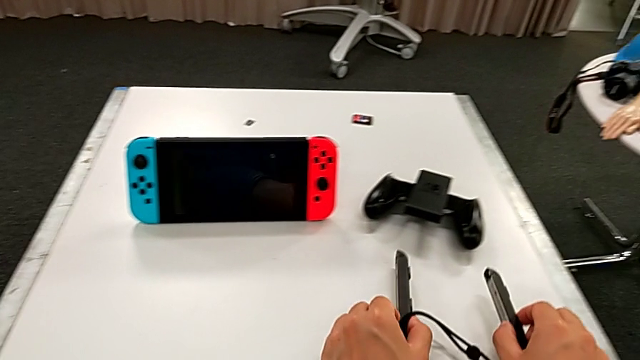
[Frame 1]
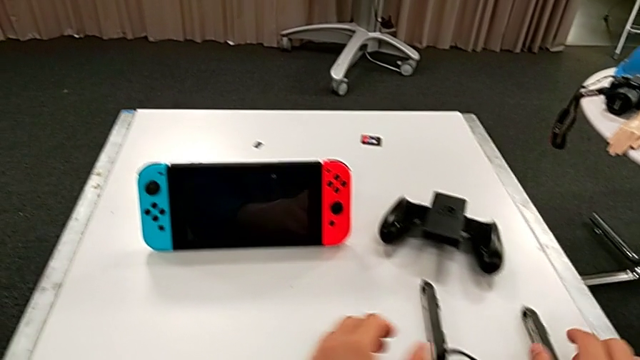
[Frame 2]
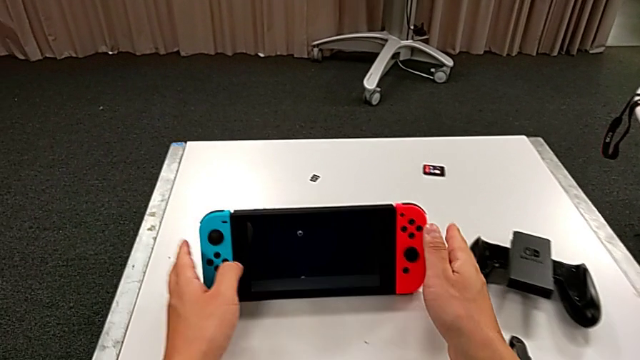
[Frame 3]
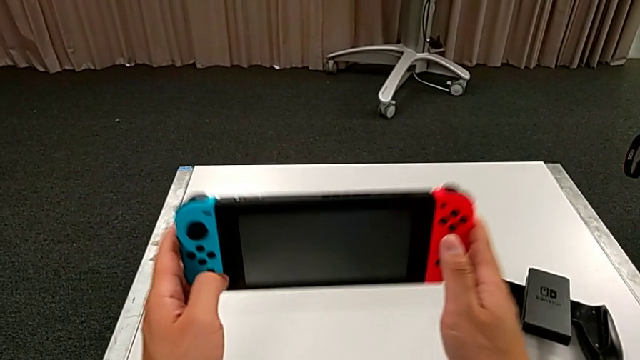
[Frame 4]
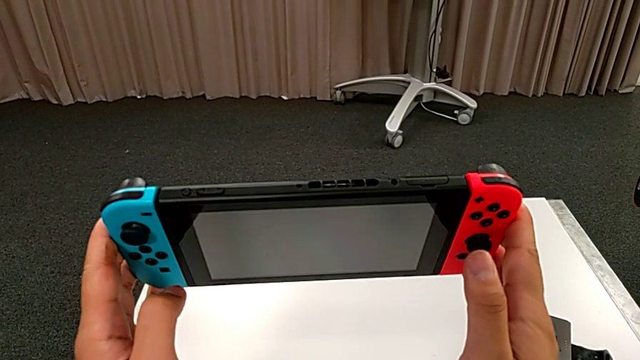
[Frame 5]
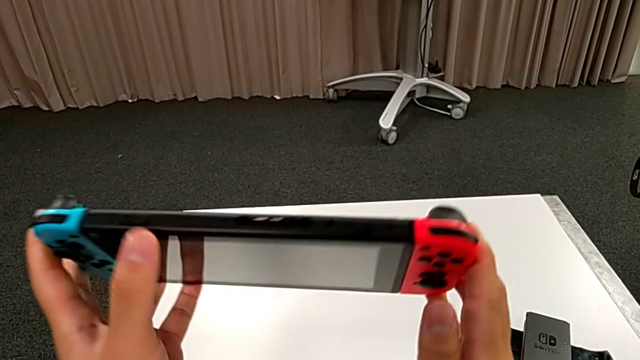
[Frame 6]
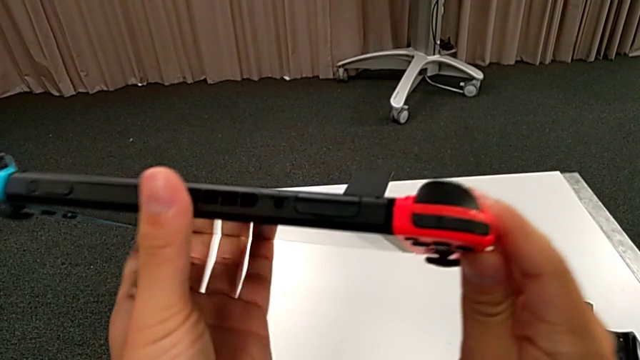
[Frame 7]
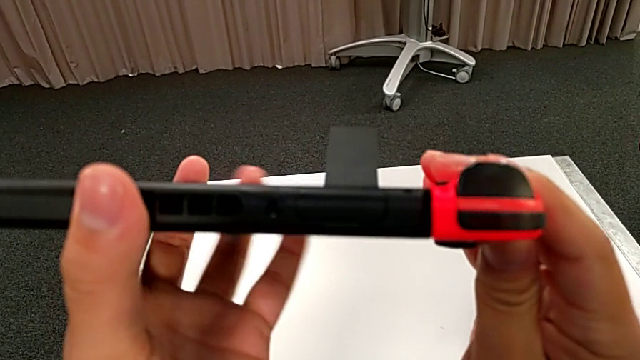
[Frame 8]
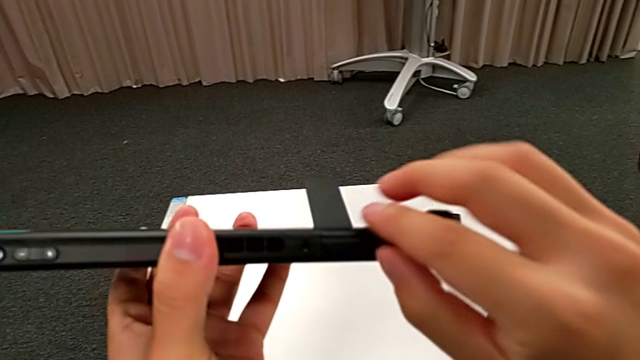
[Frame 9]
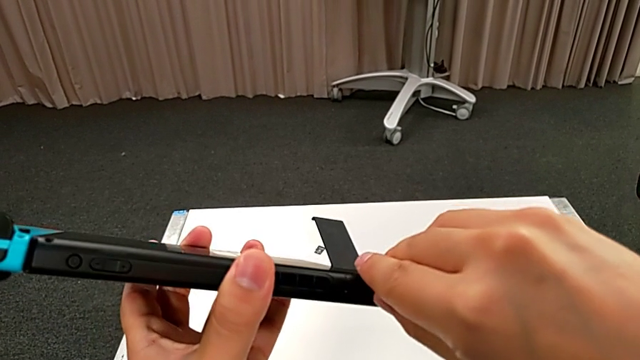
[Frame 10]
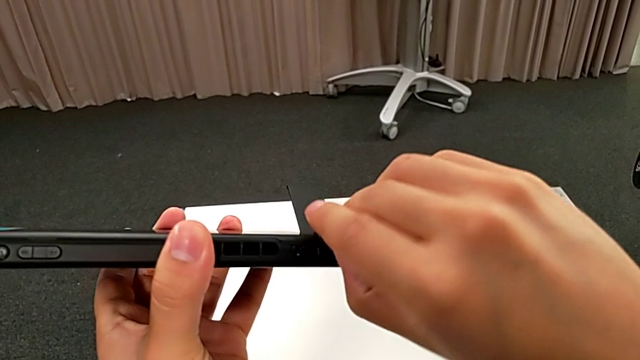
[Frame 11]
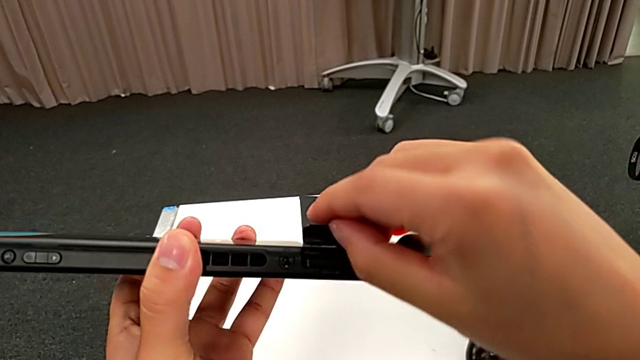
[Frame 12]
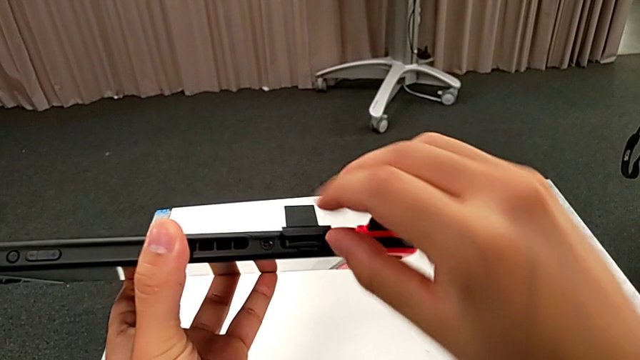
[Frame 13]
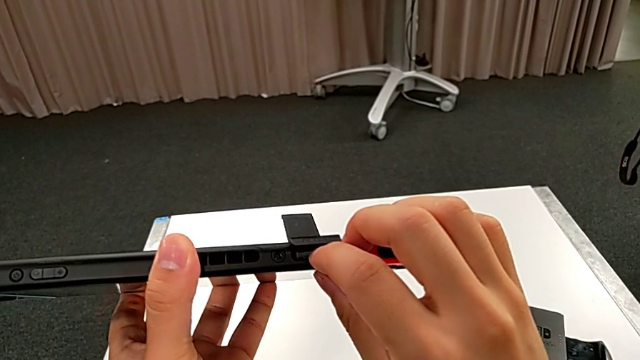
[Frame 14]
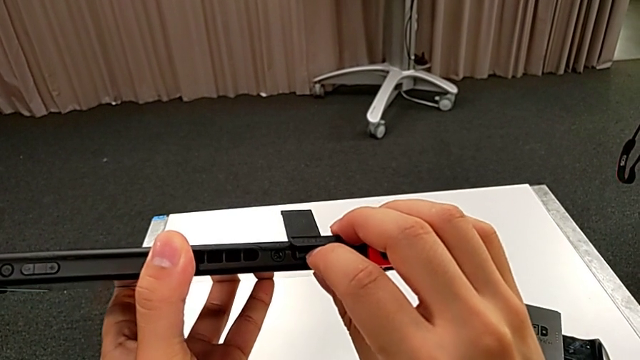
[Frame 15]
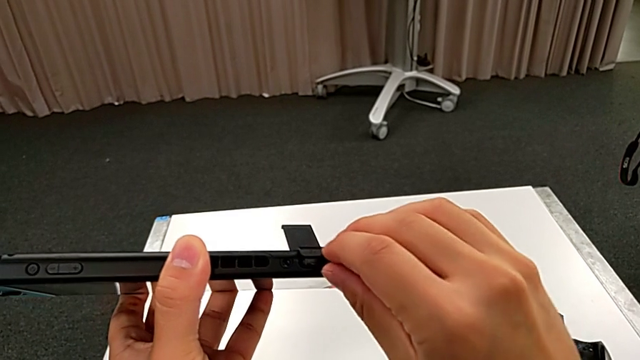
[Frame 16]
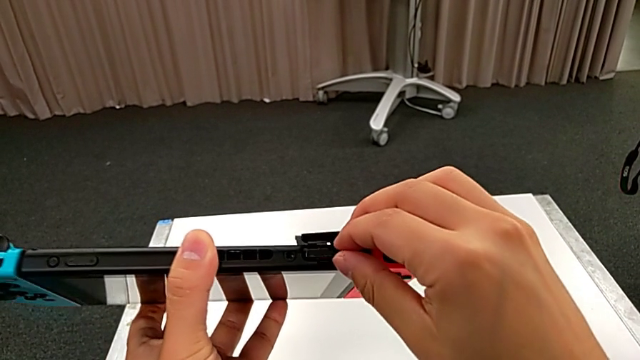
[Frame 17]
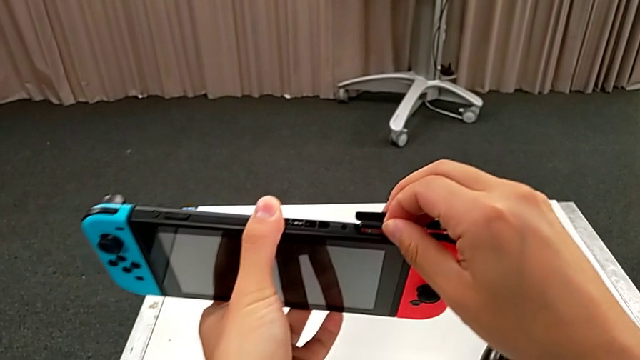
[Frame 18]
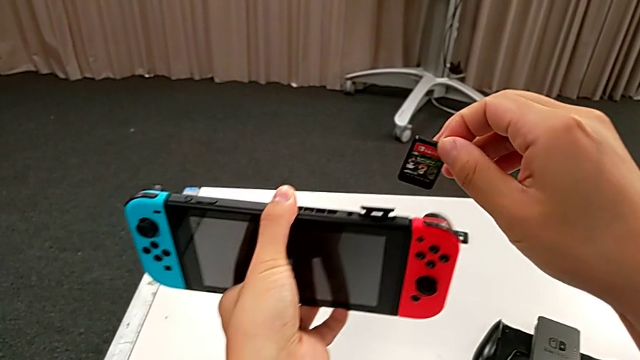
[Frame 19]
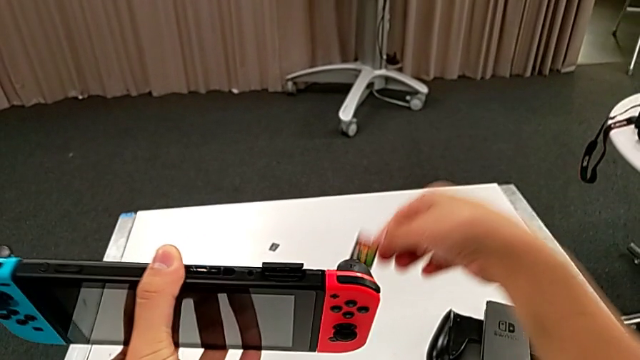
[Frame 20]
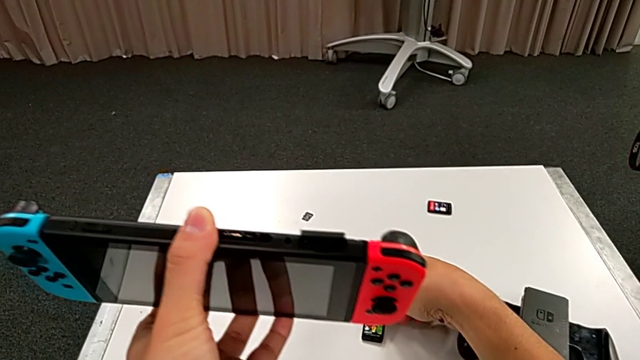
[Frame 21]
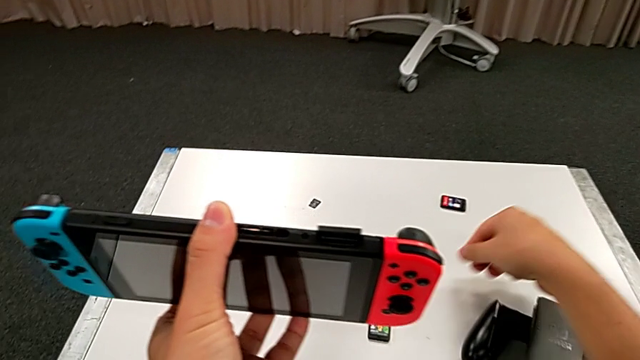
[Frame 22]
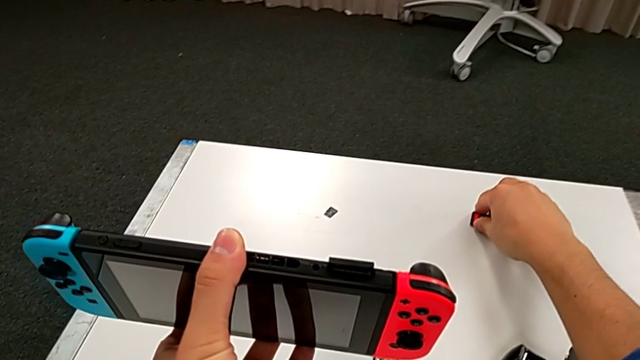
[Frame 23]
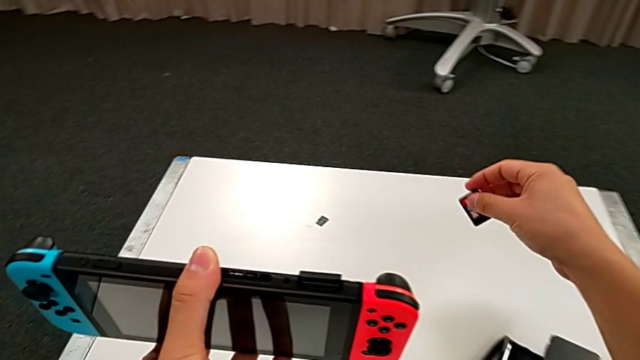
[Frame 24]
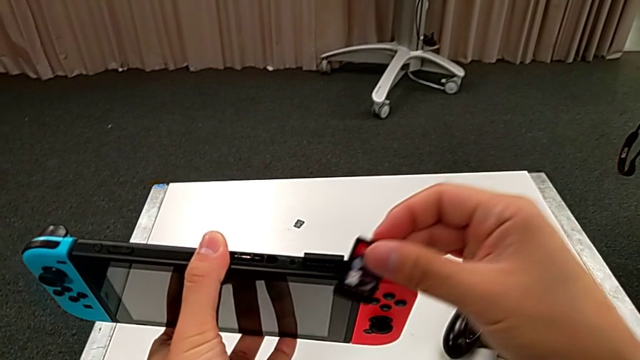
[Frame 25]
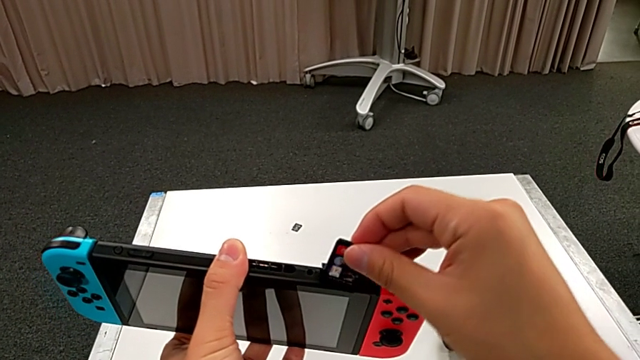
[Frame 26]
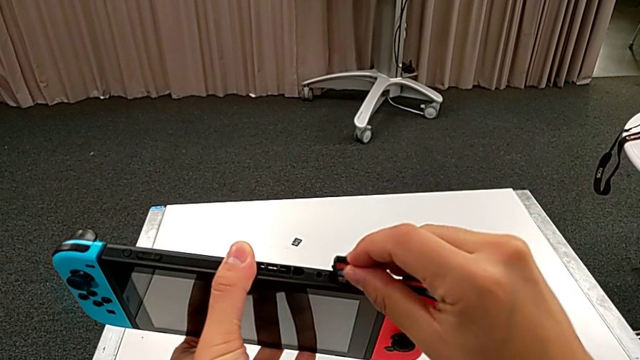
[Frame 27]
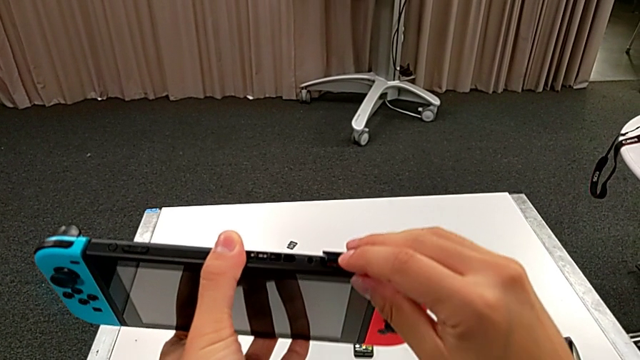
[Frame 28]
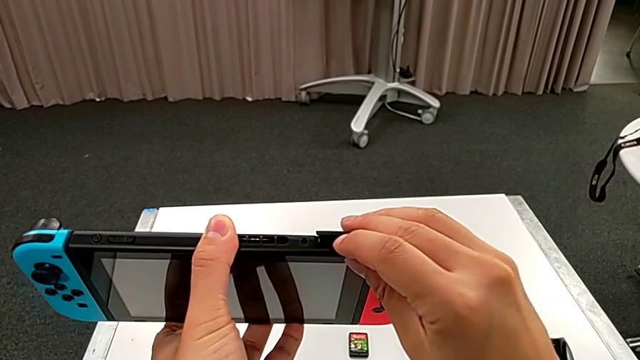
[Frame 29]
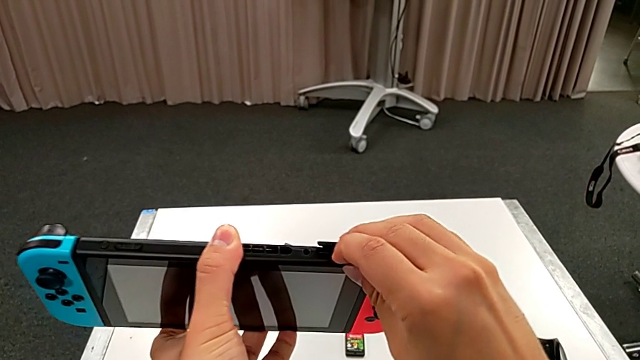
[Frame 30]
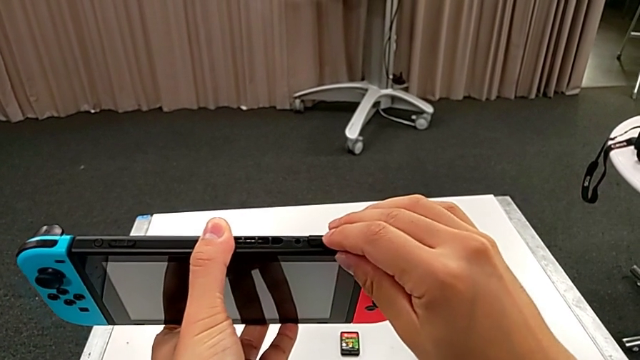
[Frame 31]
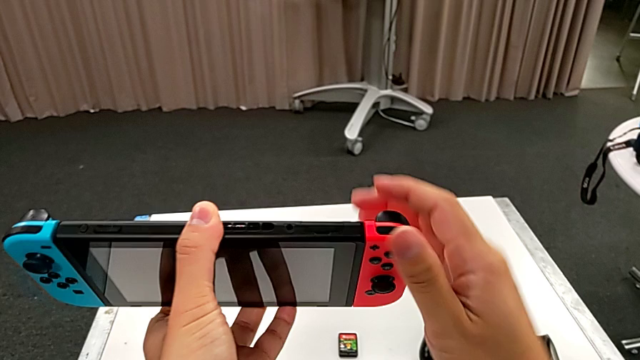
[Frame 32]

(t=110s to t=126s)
The camera wearer exchanges the game card of the Nintendo Switch. They lift the Nintendo Switch, open the top Nintendo Switch, press the first game card, withdraw it, place it, lift the second game card, insert it and close the top game slot.

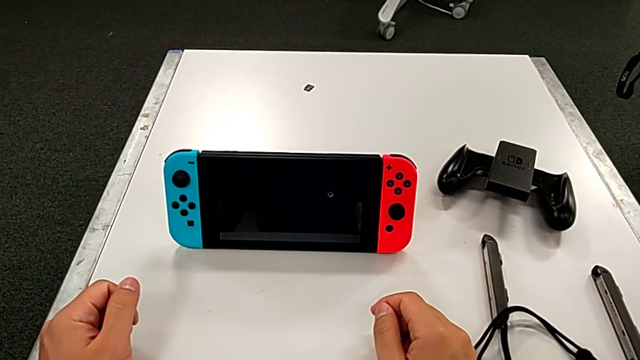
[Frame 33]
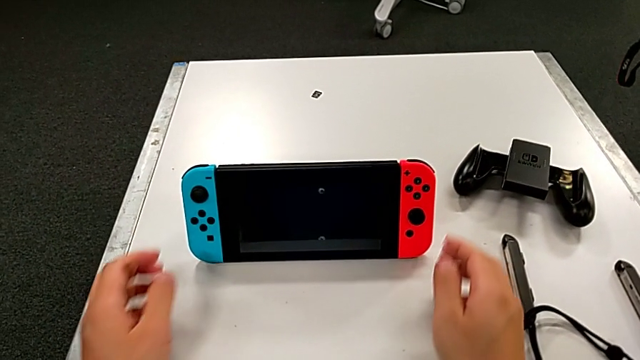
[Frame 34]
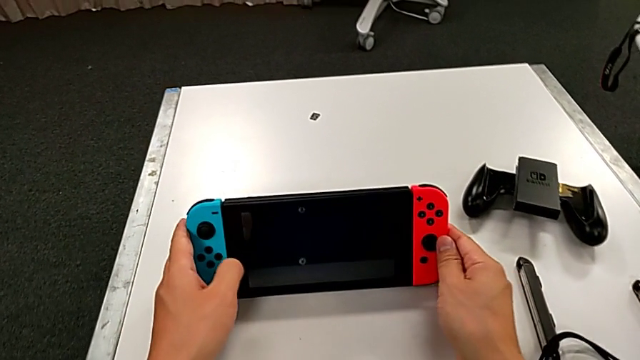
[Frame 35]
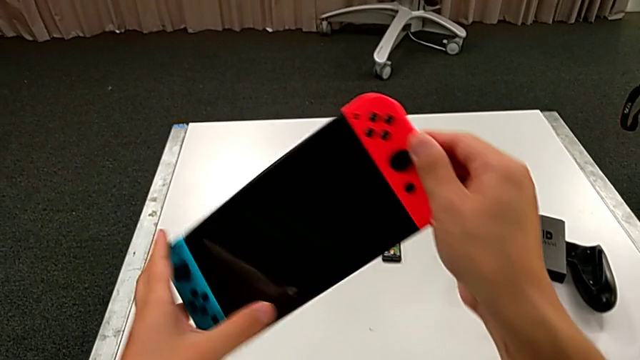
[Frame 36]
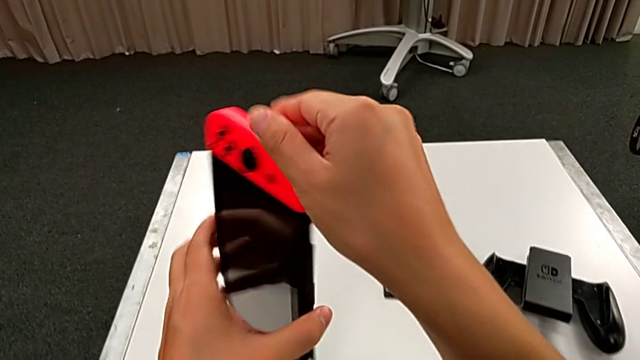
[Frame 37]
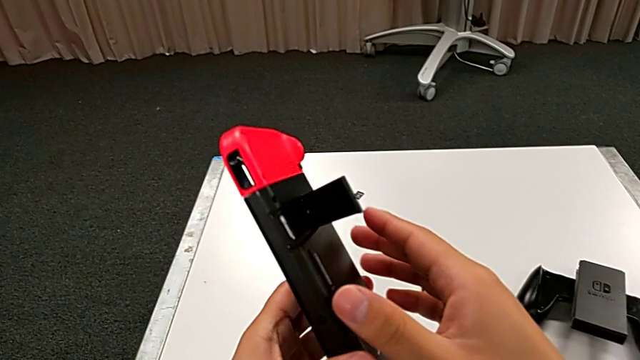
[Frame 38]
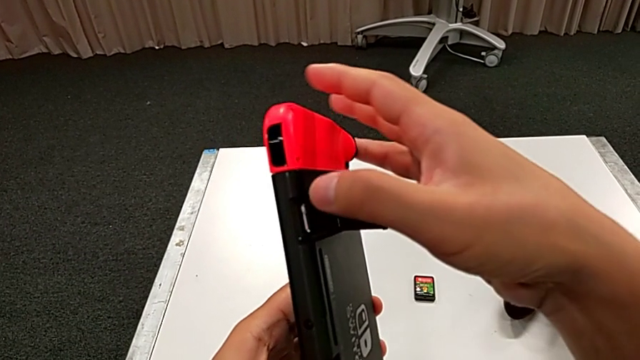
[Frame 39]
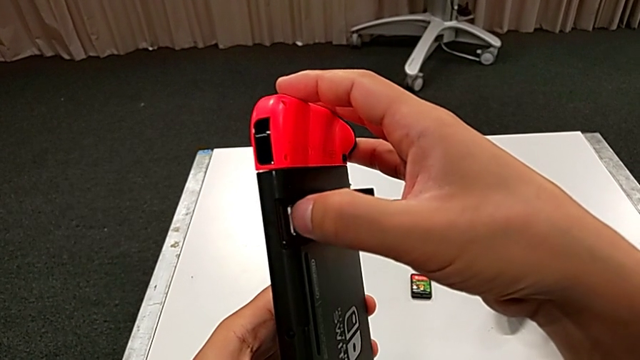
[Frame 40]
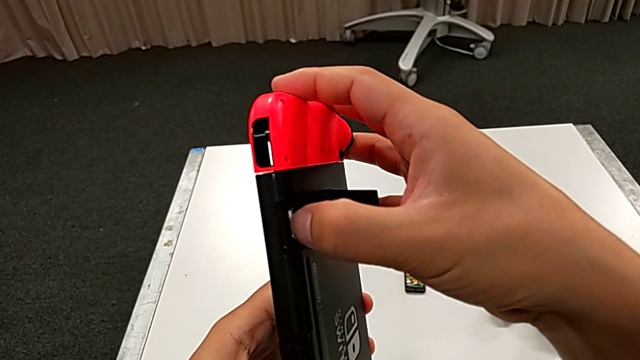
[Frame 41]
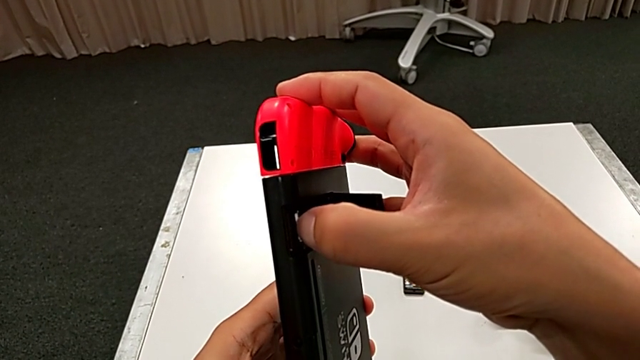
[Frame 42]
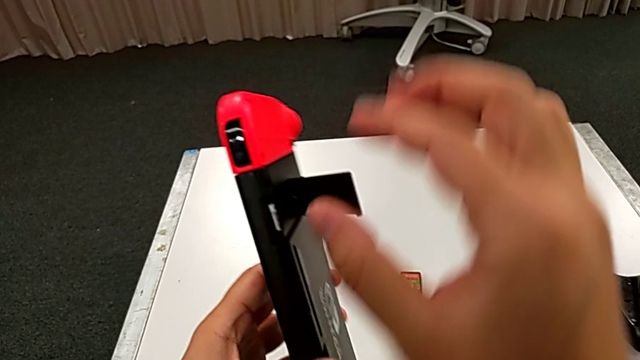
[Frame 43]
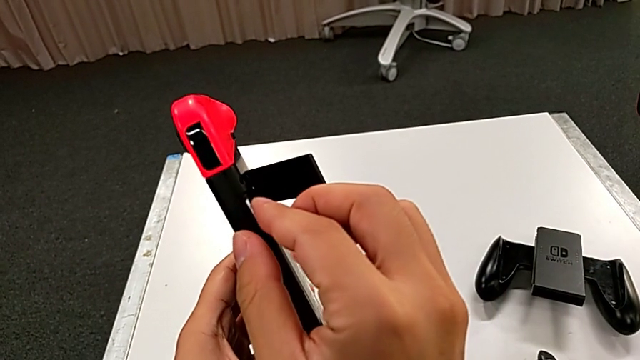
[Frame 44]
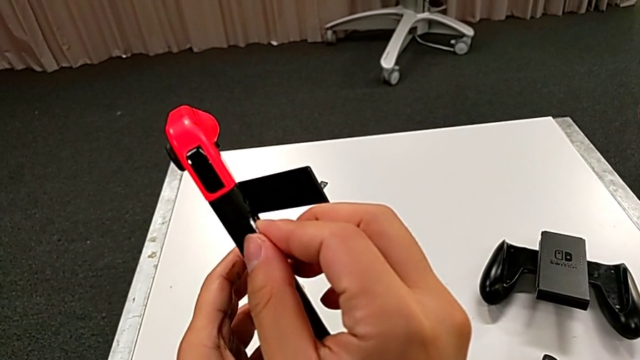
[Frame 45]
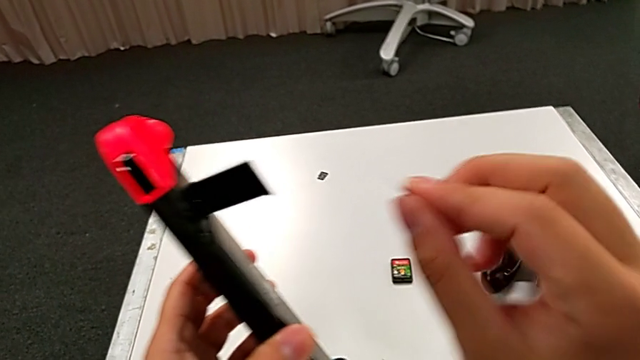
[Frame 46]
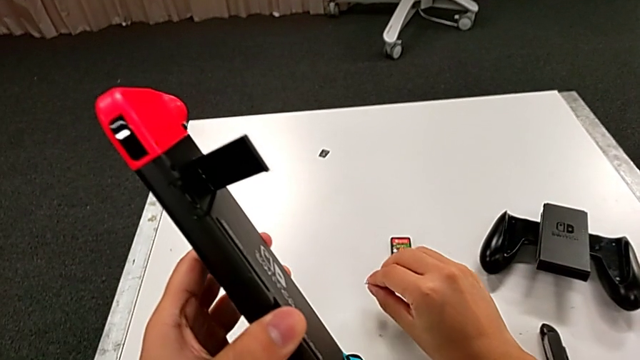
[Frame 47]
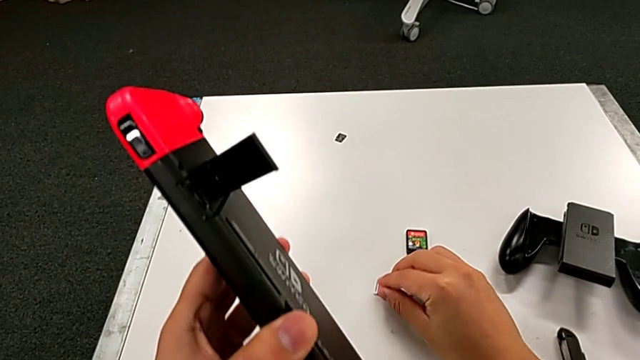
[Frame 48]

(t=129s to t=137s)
The camera wearer is changing the SD card of the Nintendo Switch. They grab the Nintendo Switch, lift it, push the old SD card, withdraw it and place it.
